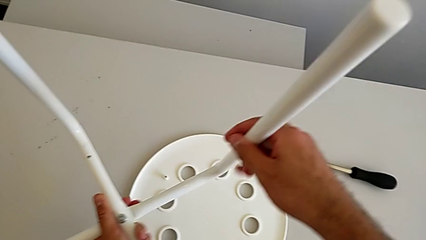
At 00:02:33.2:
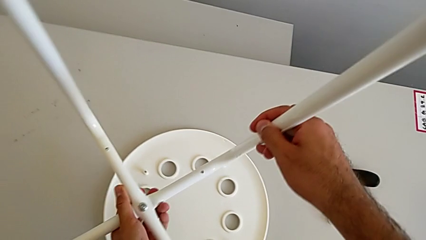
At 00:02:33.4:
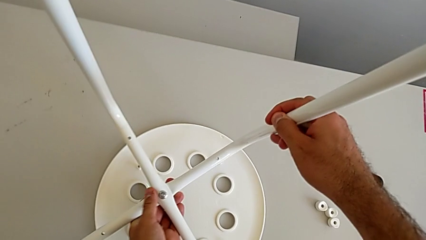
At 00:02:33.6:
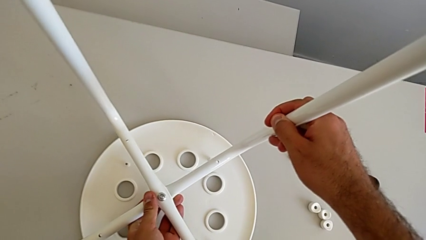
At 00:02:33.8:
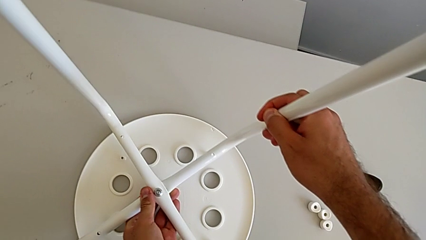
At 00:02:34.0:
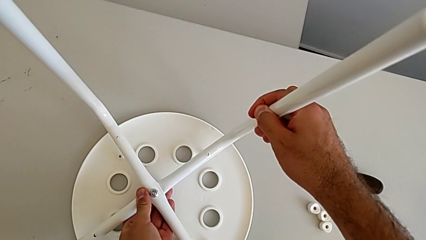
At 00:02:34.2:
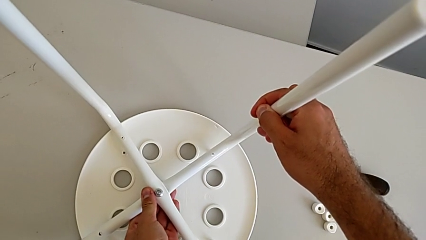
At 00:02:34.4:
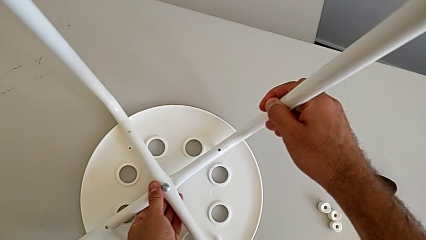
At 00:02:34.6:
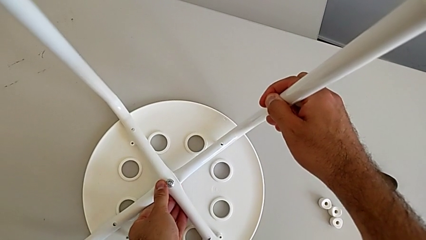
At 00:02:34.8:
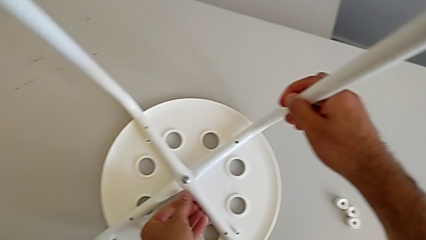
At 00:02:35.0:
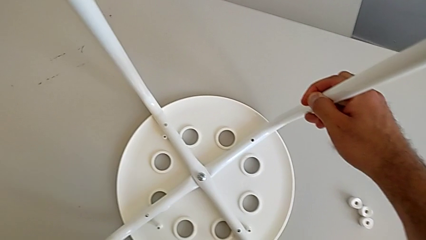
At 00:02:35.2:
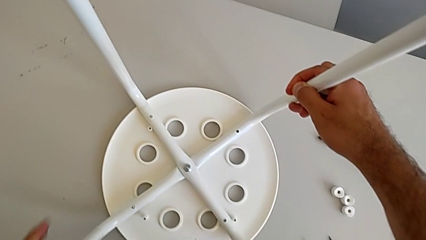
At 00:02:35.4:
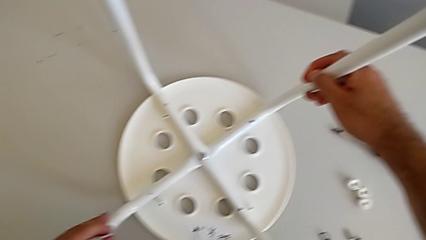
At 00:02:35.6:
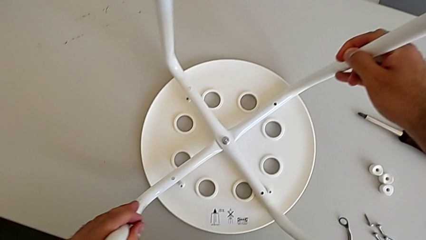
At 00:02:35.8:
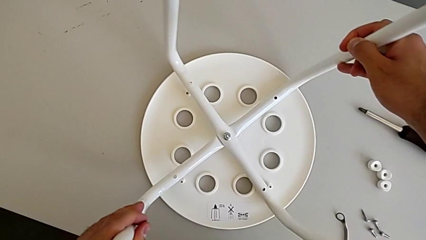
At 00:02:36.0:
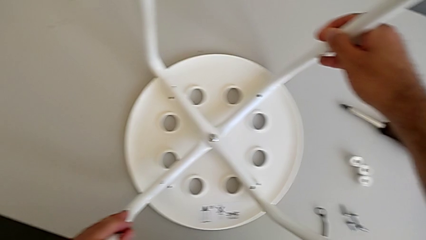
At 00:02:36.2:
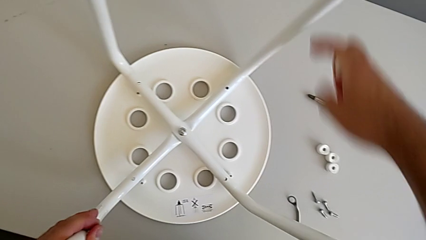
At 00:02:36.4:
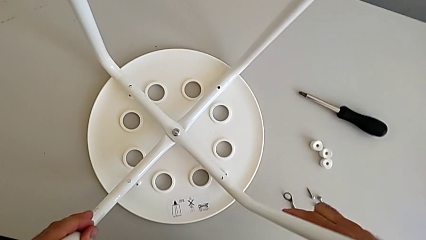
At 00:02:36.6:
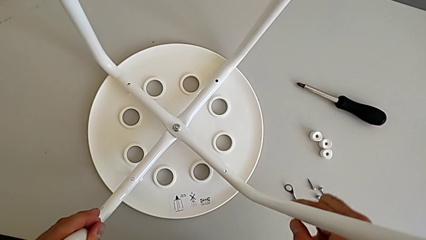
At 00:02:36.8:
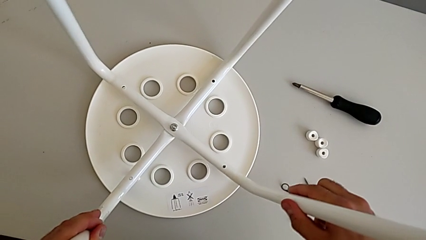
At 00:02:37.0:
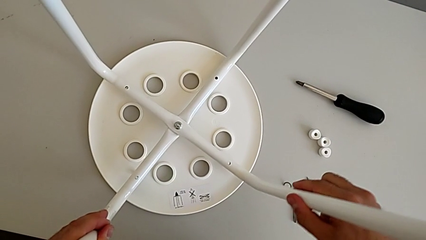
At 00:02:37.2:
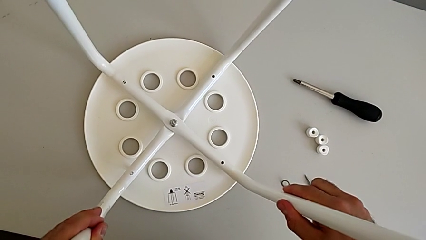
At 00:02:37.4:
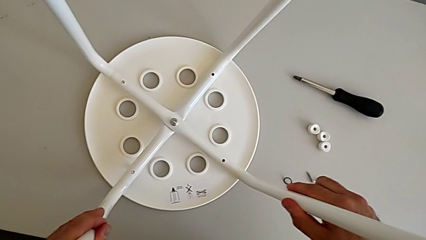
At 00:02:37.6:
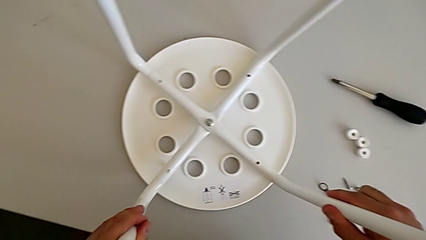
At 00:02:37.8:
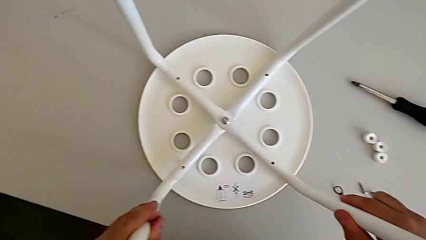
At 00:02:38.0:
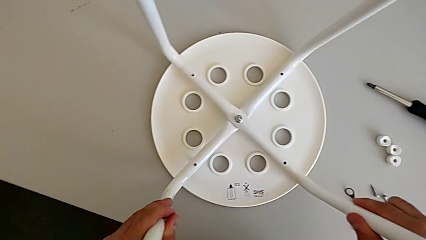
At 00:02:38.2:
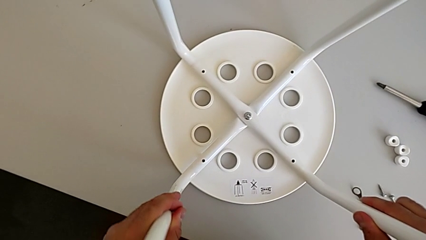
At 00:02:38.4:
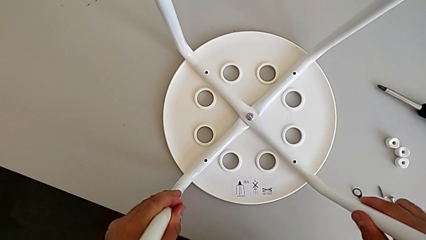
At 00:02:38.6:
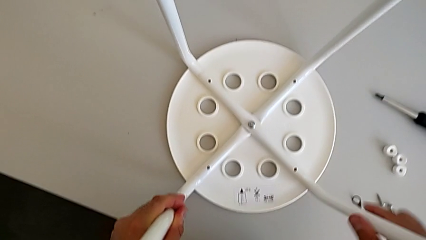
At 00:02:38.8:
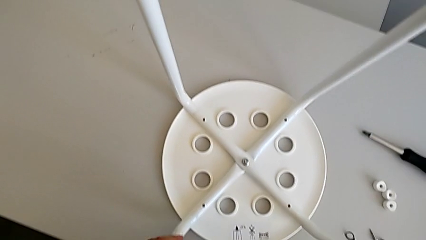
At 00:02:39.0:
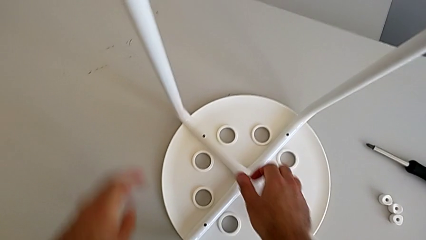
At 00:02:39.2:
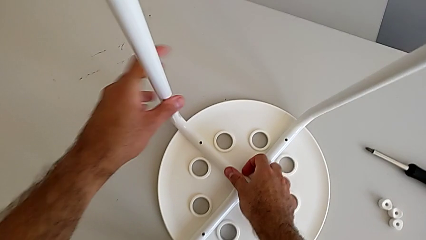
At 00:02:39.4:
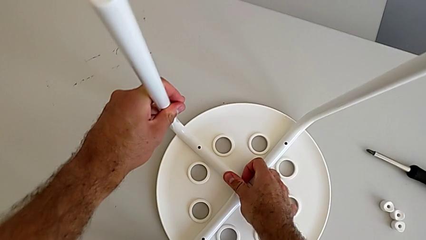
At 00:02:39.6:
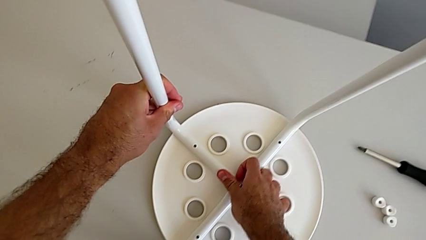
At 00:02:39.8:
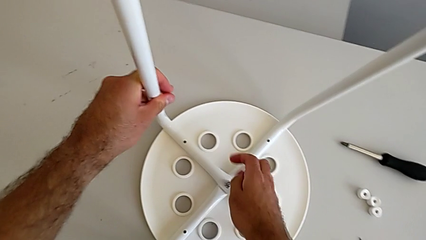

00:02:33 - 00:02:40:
The camera wearer is aligning their legs with the seat. They align the leg and inspect it.

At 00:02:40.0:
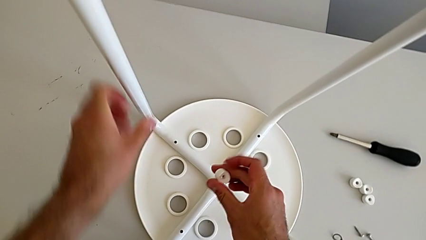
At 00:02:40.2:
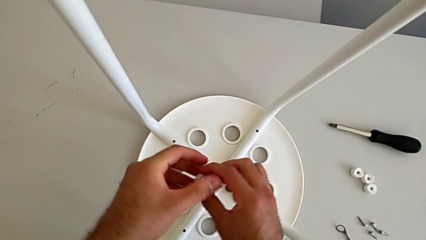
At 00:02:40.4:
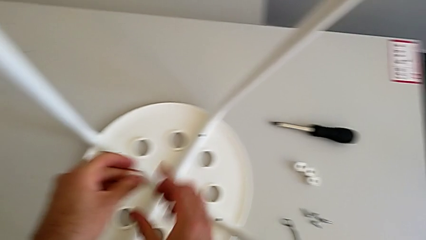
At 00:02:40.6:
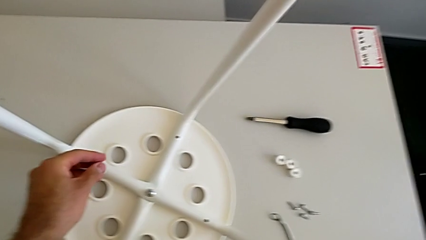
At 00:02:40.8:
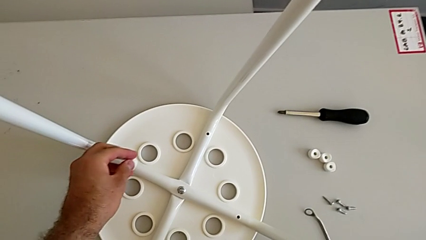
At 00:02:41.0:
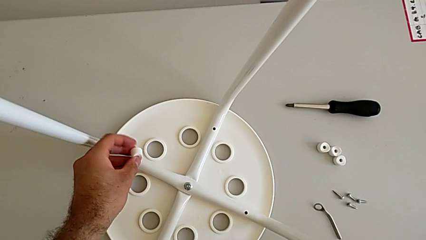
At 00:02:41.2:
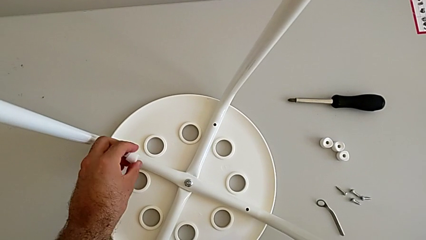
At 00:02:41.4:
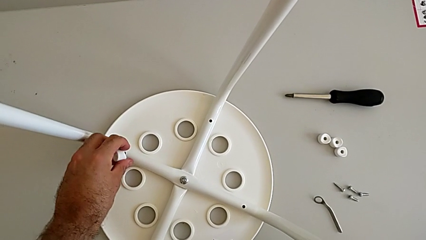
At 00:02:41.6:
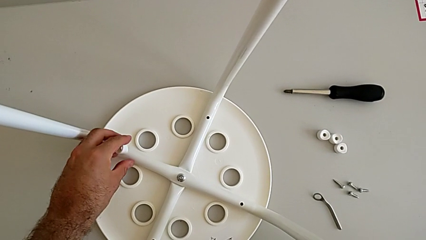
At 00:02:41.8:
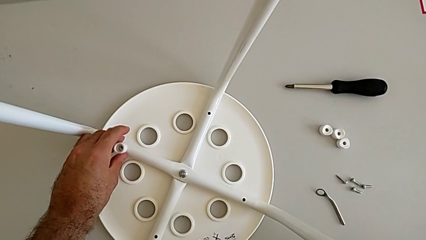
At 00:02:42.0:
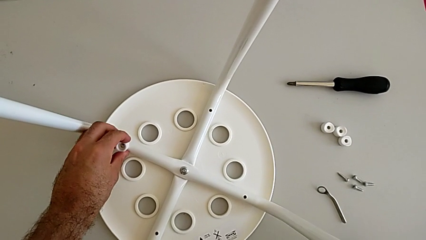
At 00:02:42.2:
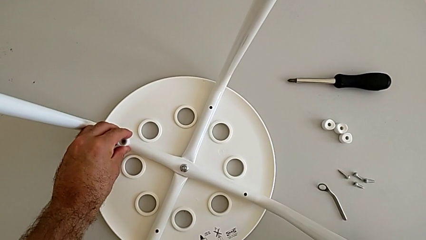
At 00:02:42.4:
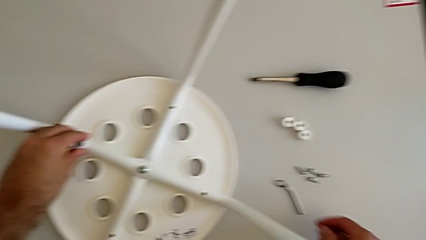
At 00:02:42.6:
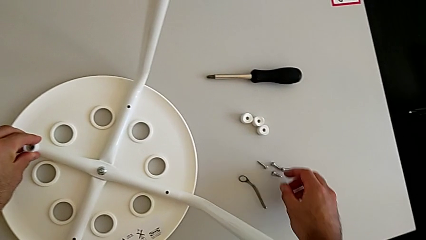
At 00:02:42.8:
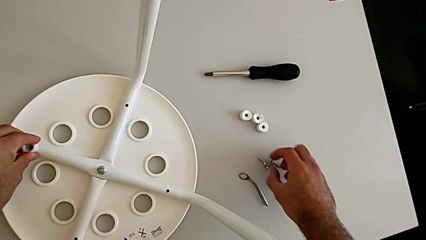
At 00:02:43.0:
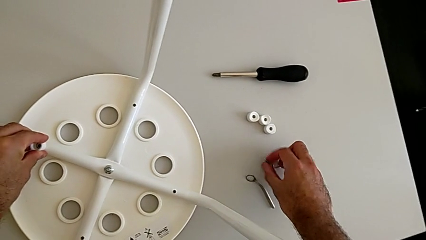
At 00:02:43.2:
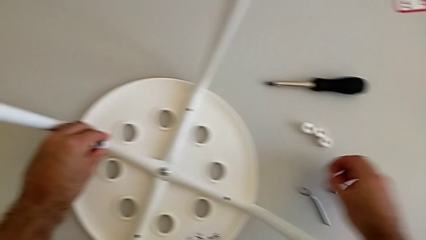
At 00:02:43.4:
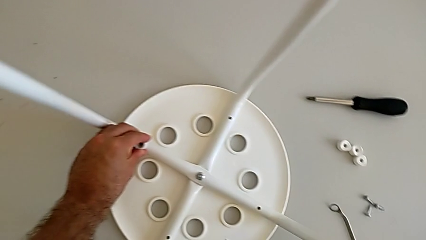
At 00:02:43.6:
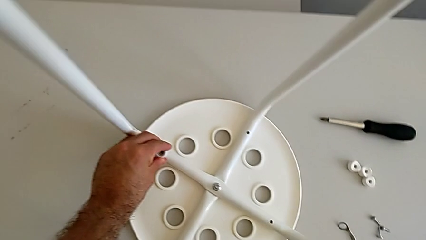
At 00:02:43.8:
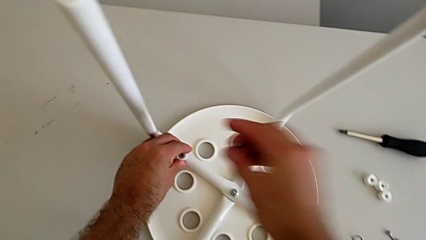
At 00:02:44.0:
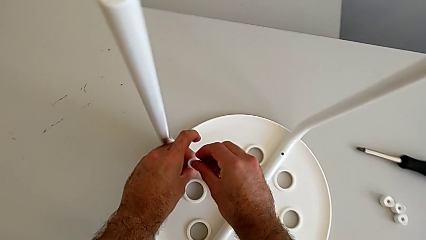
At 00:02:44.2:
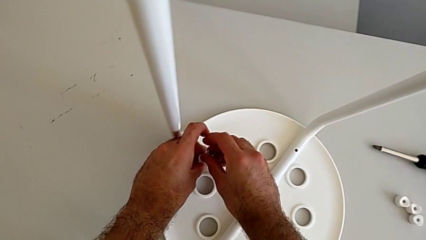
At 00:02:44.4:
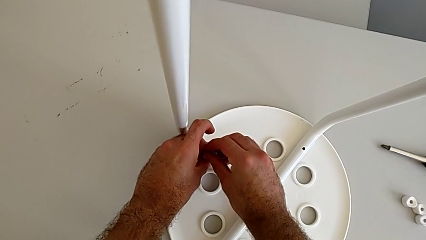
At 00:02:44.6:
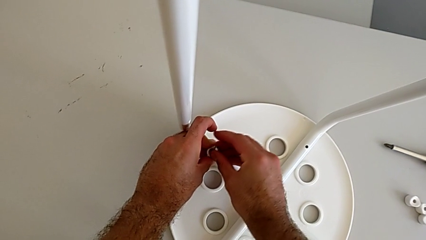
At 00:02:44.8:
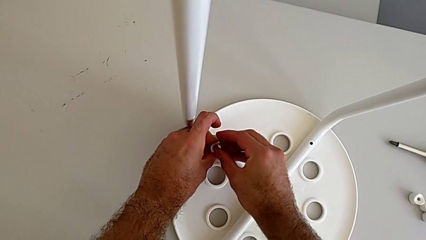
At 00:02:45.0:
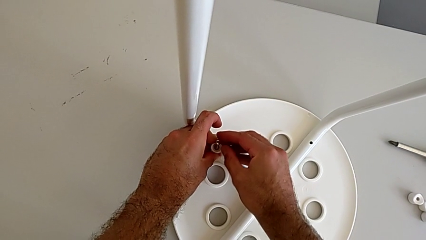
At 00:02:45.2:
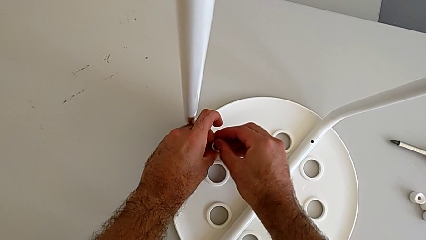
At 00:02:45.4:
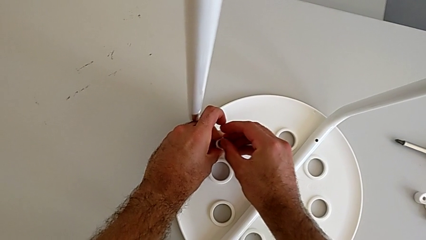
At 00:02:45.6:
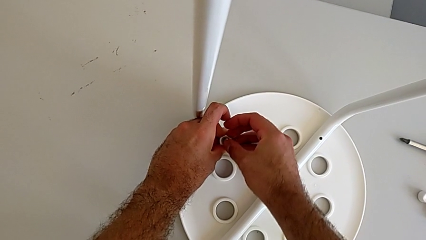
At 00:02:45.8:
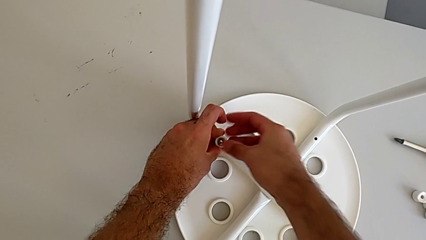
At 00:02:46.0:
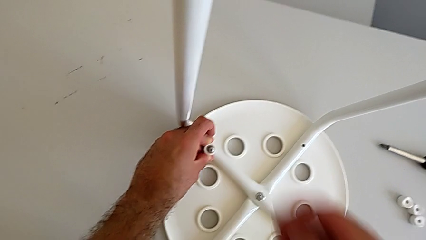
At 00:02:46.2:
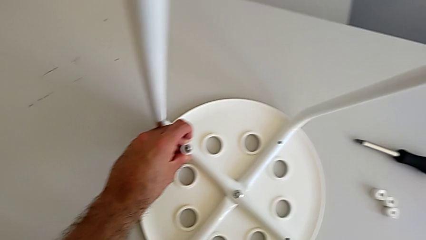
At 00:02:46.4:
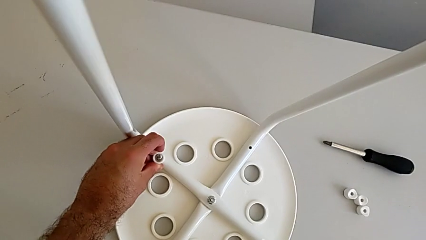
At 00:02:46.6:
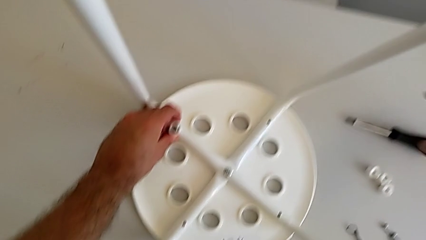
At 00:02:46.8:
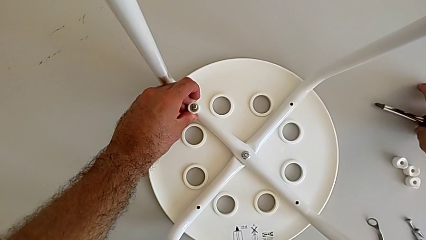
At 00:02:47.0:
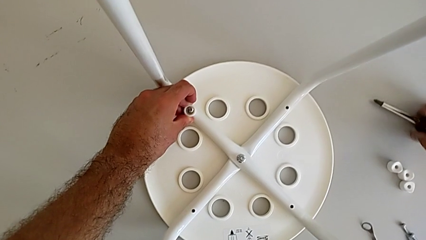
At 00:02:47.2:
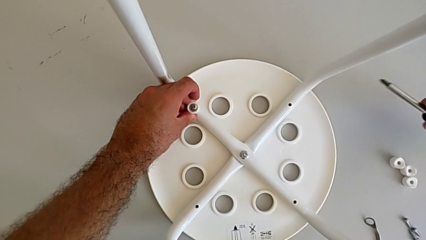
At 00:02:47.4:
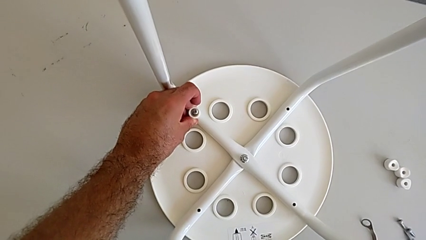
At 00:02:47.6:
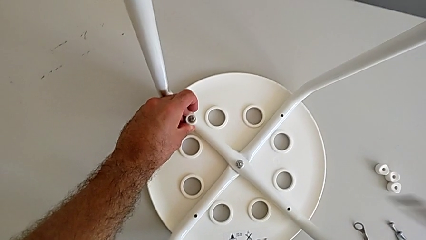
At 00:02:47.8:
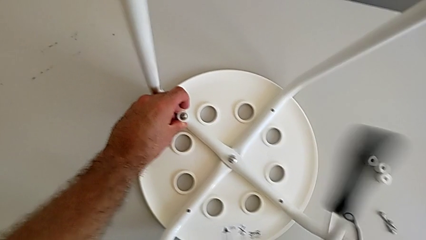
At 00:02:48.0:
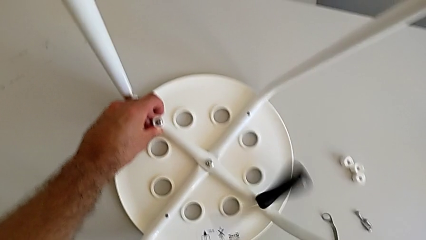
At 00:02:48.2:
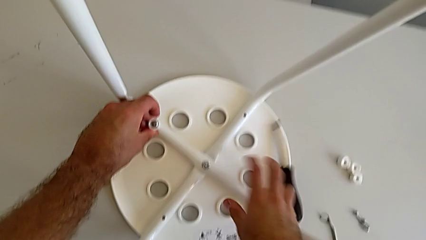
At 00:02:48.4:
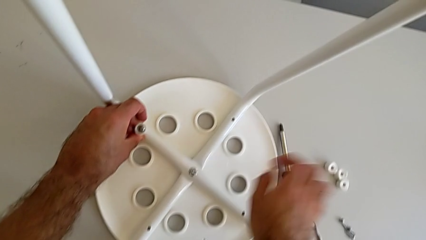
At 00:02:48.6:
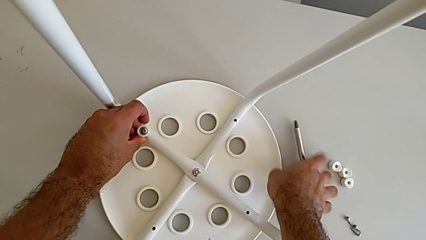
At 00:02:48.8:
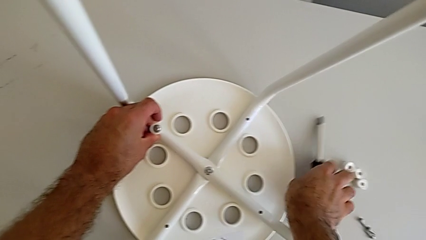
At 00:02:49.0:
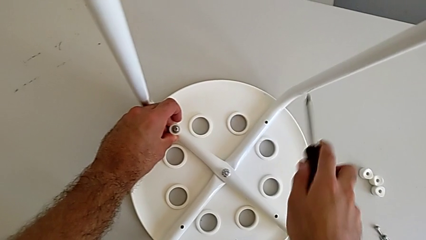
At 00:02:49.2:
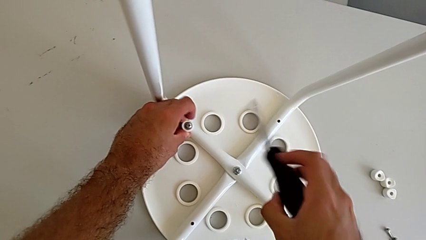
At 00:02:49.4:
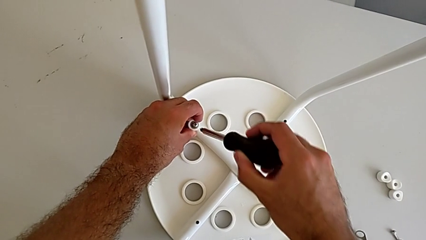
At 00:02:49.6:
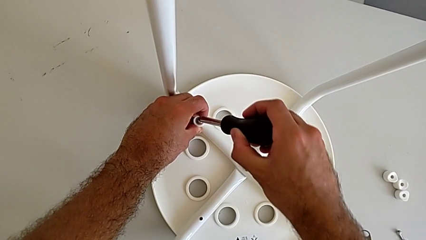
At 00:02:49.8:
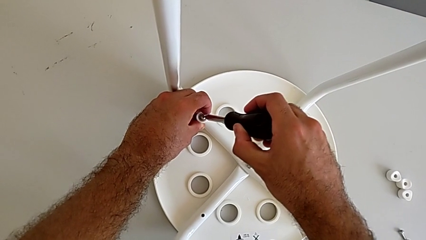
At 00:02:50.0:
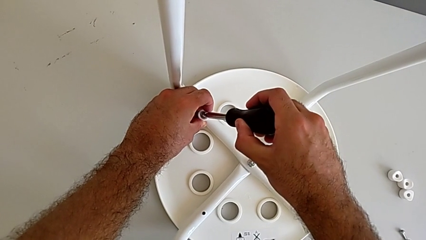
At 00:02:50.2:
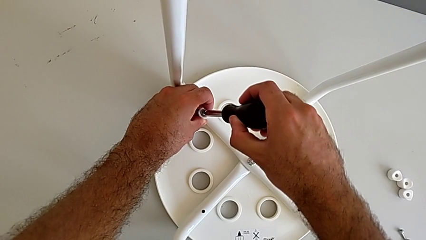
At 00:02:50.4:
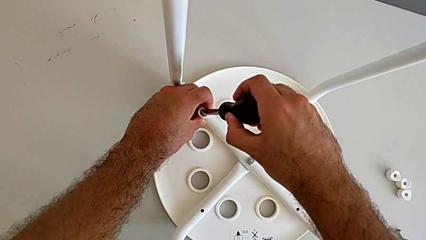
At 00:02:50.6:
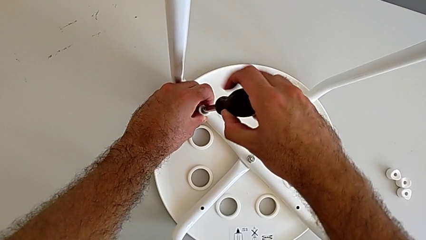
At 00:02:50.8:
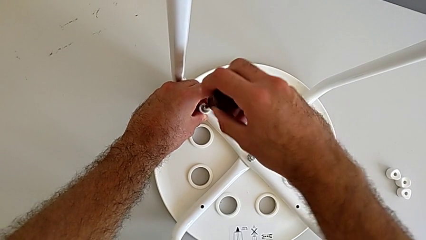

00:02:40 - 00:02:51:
The camera wearer is assembling the seat. They align the washer, grab the screw, insert it, grab the screwdriver, wrongly drop it, grab the screwdriver and insert it.
